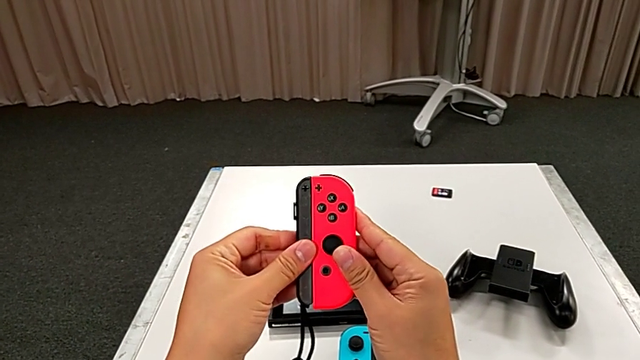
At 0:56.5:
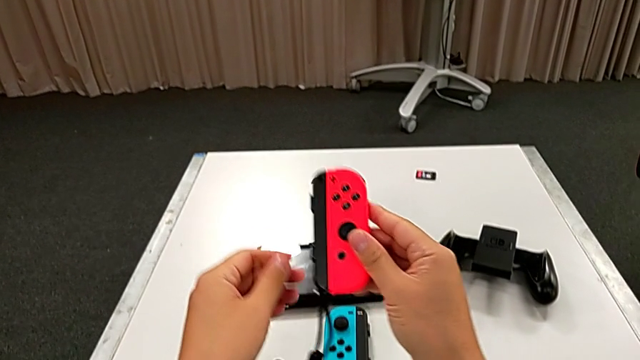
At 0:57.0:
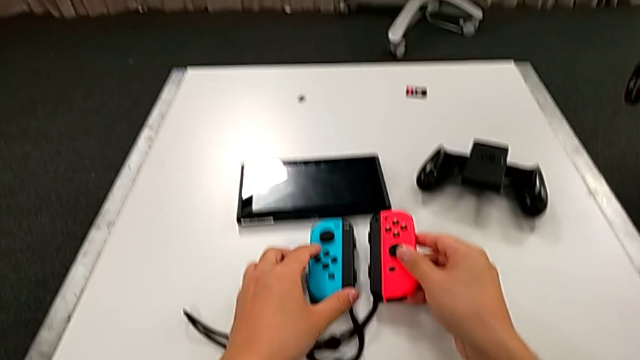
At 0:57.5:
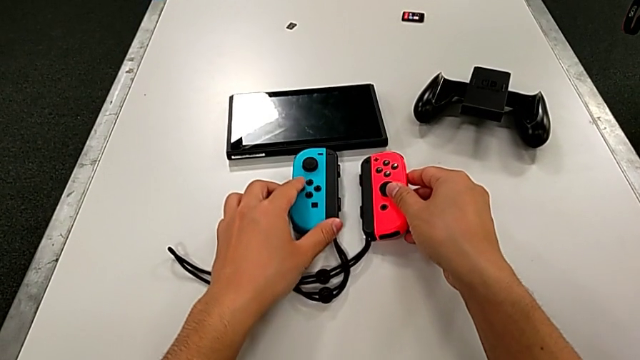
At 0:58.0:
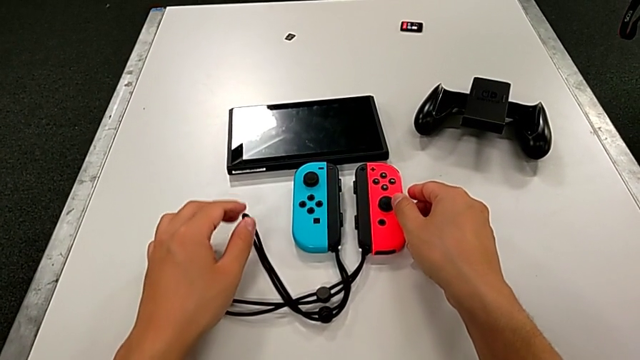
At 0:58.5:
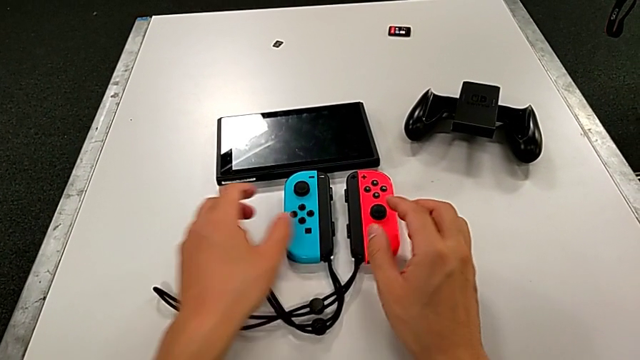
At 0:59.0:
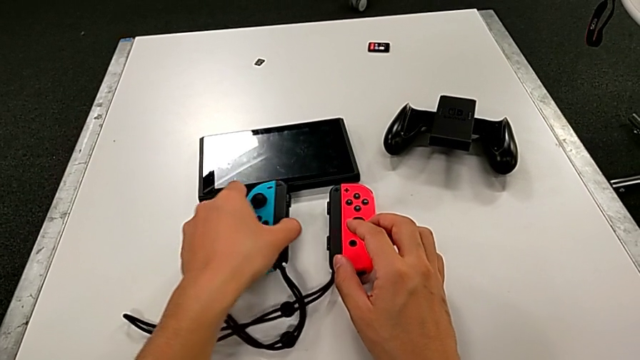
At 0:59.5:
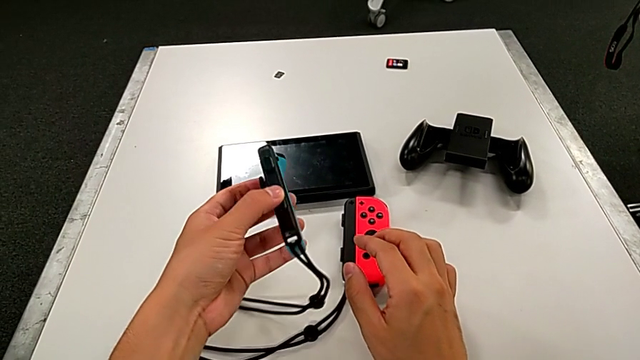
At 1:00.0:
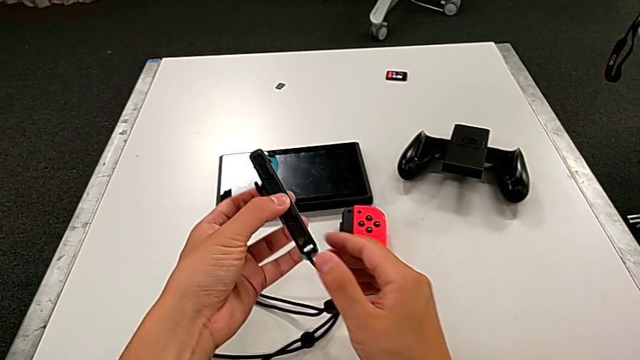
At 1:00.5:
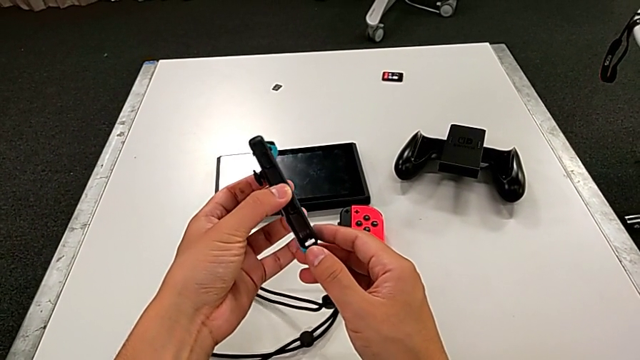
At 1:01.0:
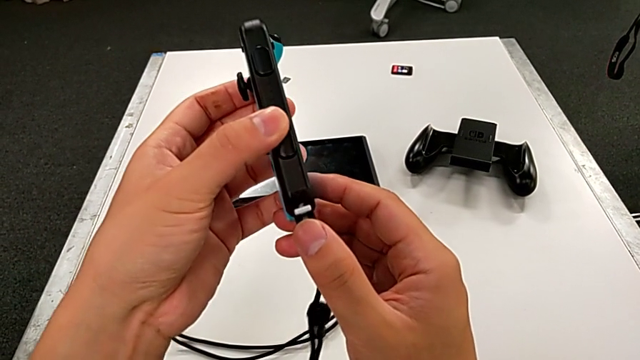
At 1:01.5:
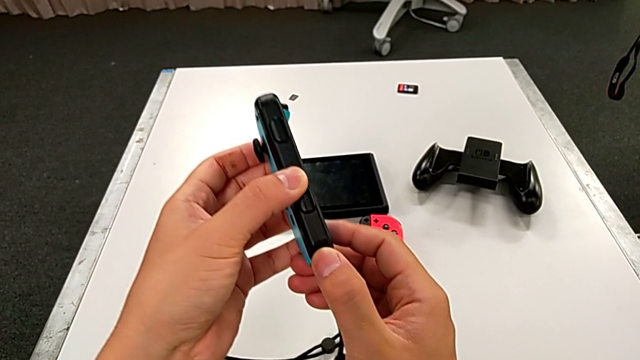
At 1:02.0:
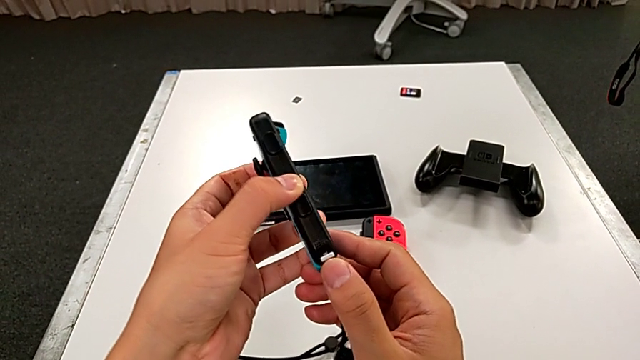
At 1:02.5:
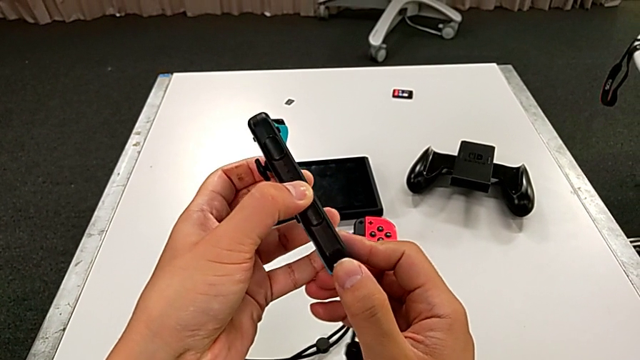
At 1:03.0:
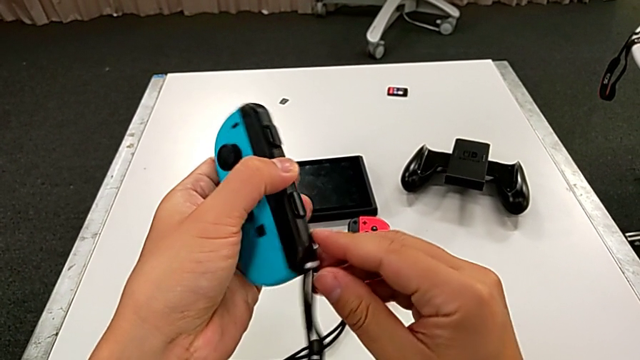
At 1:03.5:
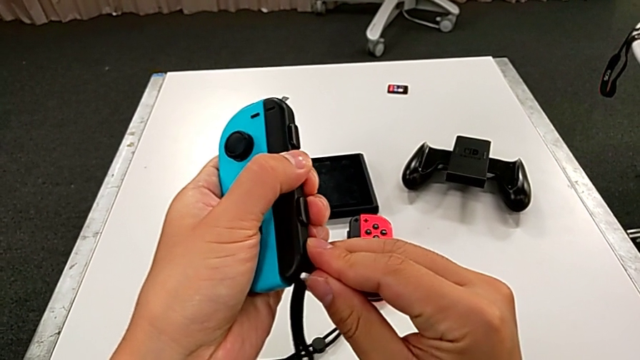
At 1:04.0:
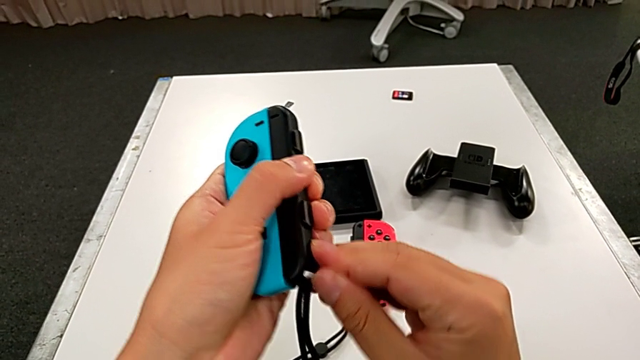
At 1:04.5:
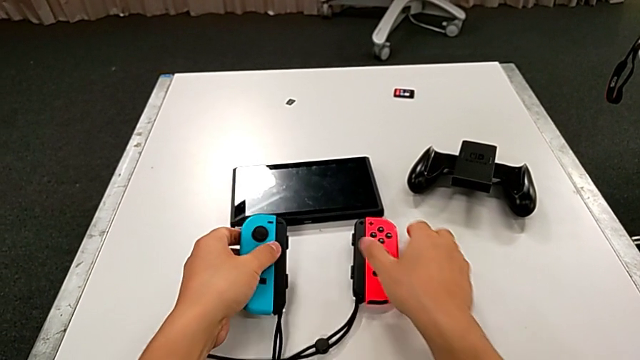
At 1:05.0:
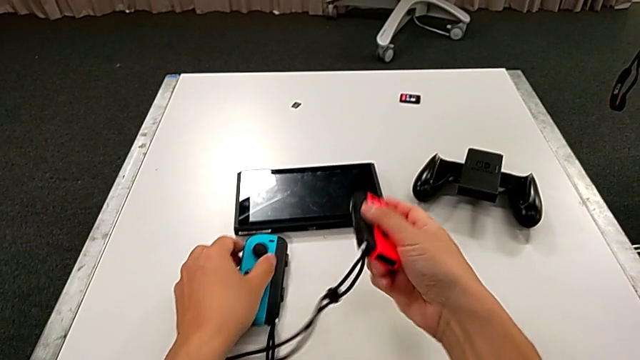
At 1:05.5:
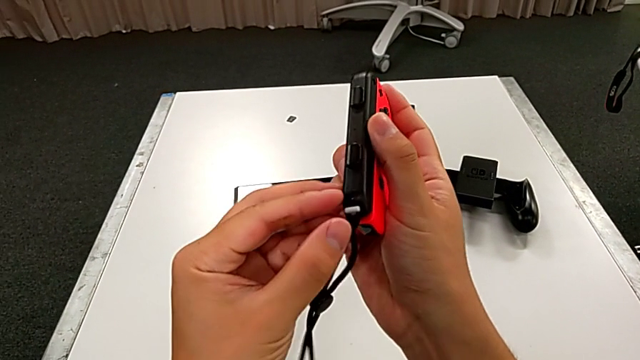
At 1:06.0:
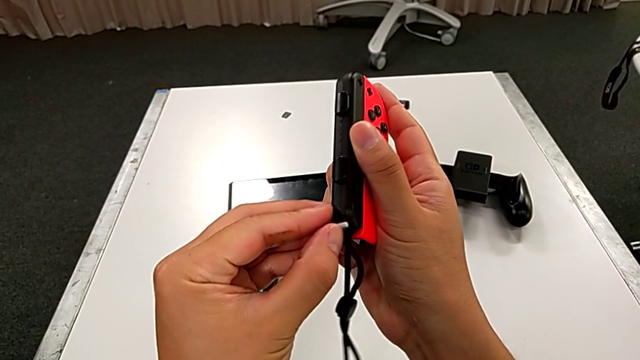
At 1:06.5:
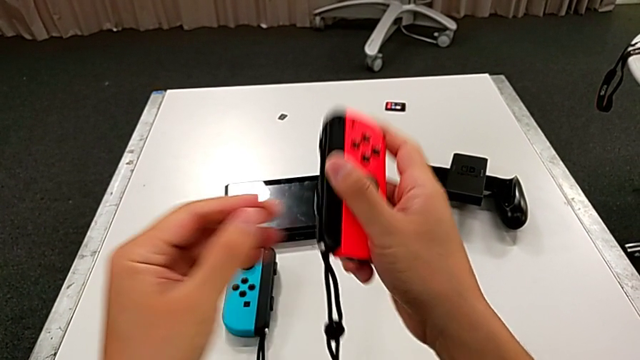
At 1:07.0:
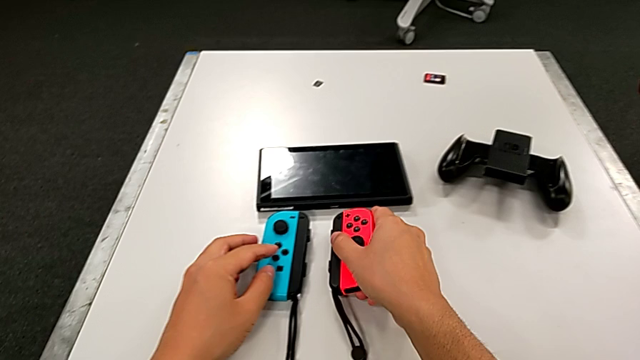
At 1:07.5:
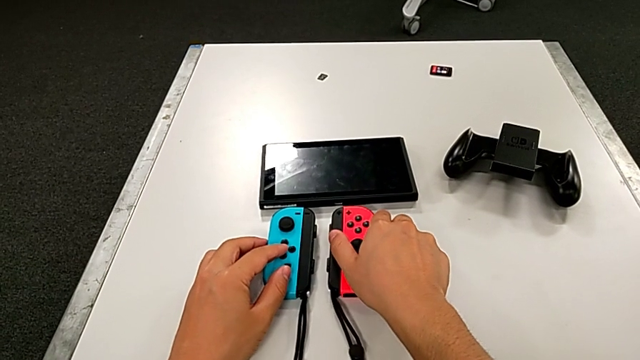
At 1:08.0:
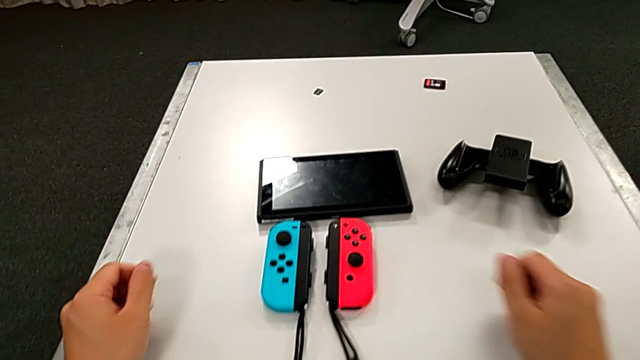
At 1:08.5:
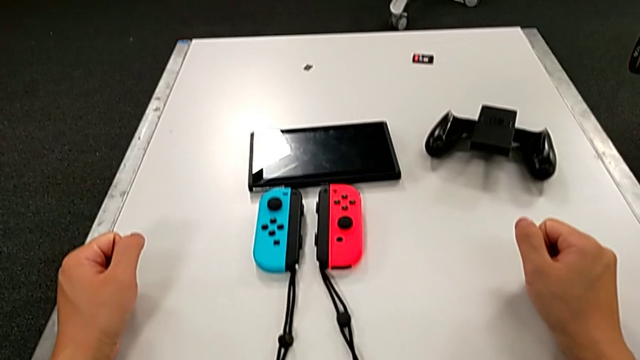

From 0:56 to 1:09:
The camera wearer is changing the Joy-Con comfort grip mode to individual Joy-Con controllers. They place the red Joy-Con controller, grab the blue Joy-Con controller, lift it, push the Joy-Con strap lock, place the blue Joy-Con controller, grab the red Joy-Con controller, push the Joy-Con strap lock and place the red Joy-Con controller.

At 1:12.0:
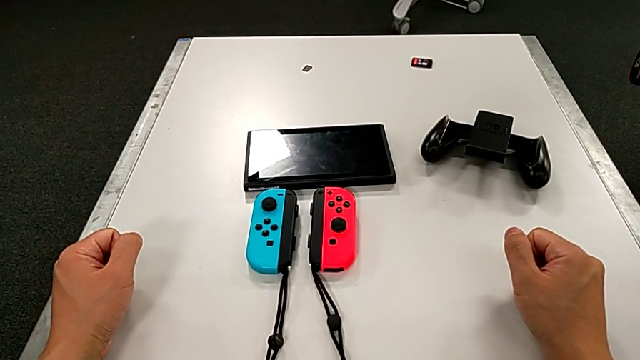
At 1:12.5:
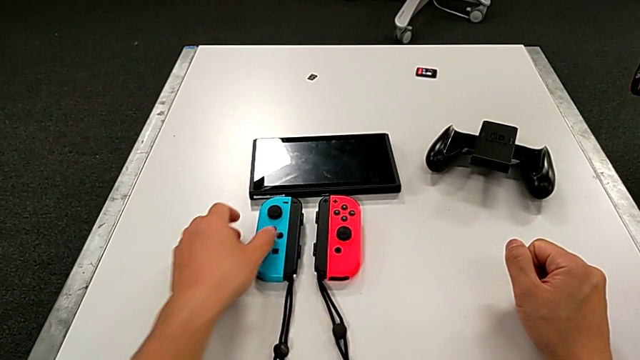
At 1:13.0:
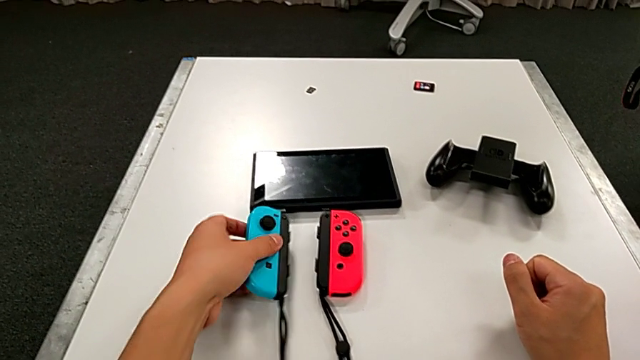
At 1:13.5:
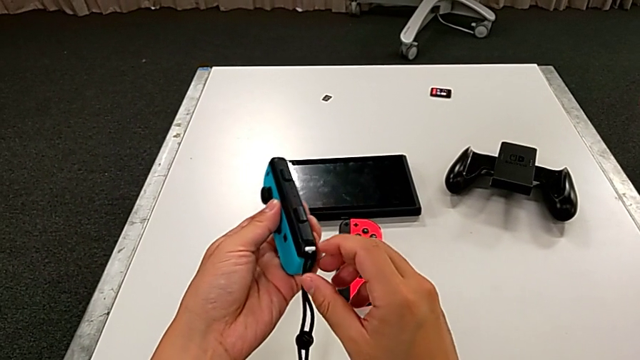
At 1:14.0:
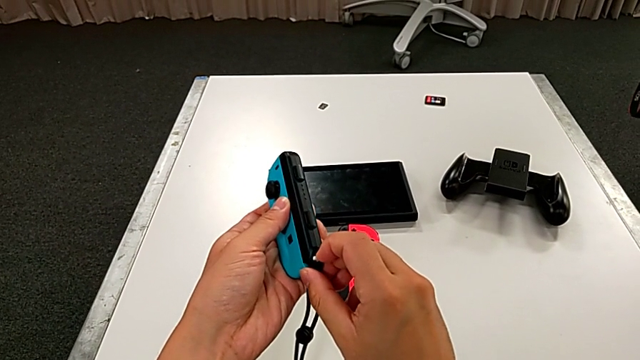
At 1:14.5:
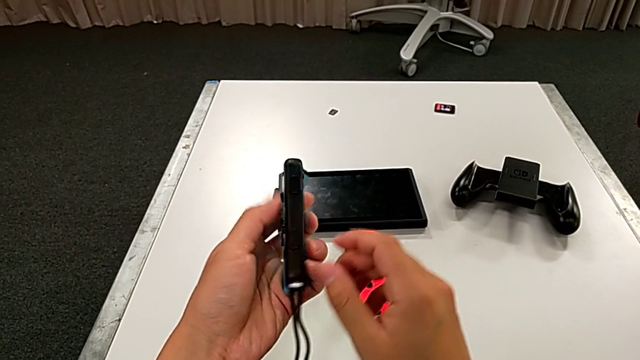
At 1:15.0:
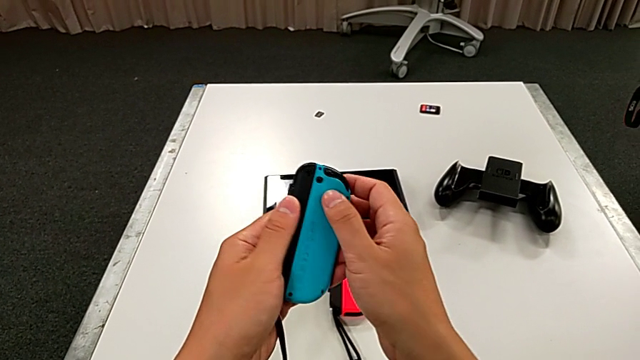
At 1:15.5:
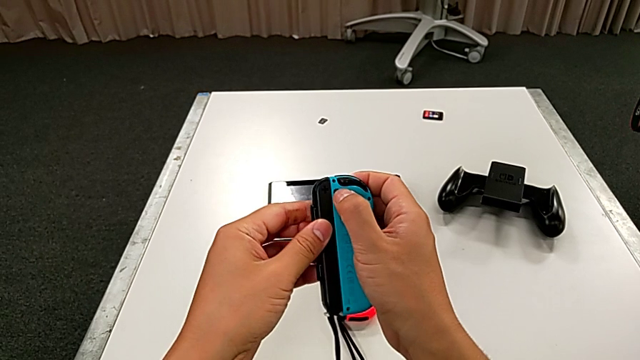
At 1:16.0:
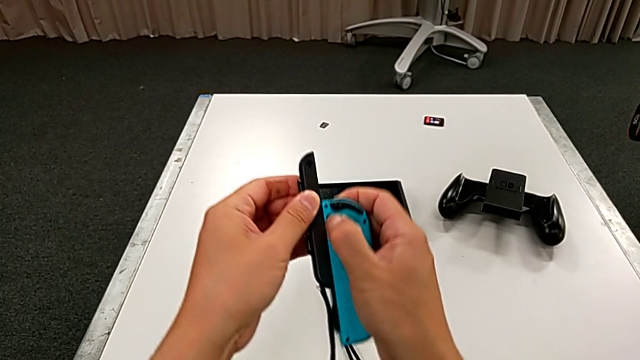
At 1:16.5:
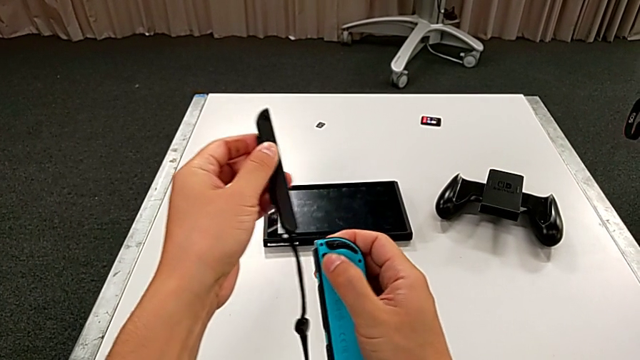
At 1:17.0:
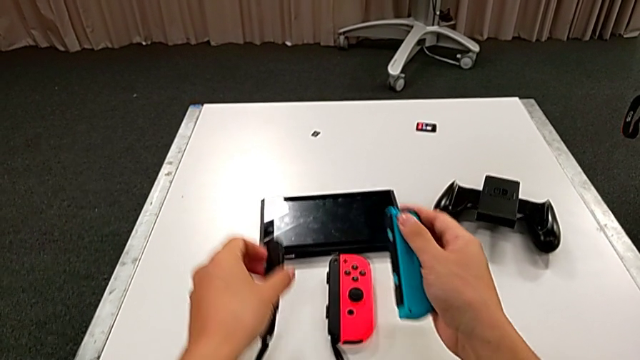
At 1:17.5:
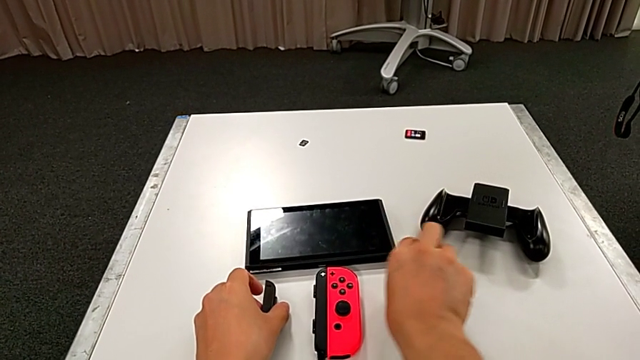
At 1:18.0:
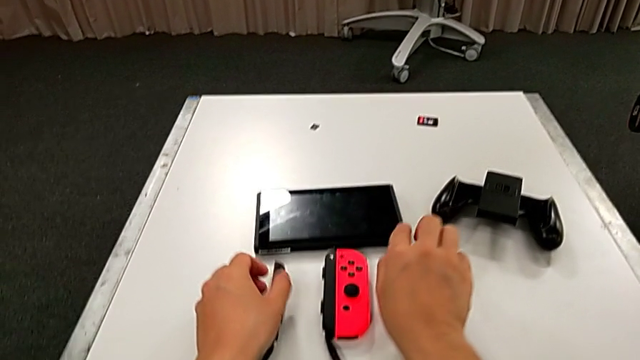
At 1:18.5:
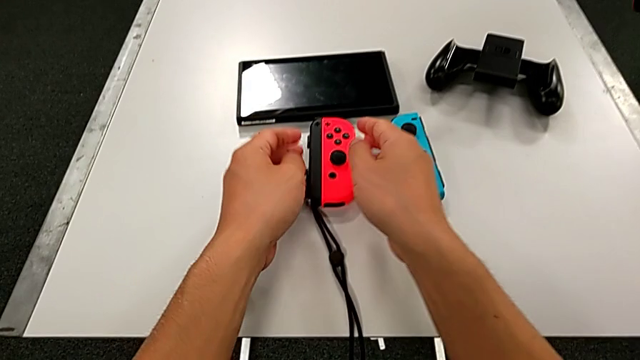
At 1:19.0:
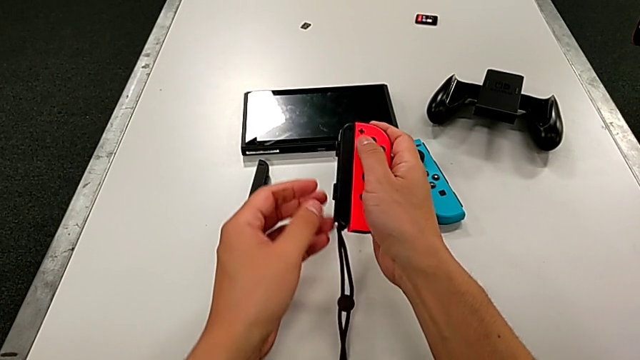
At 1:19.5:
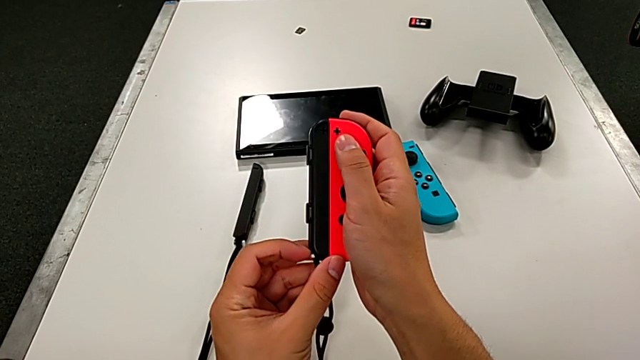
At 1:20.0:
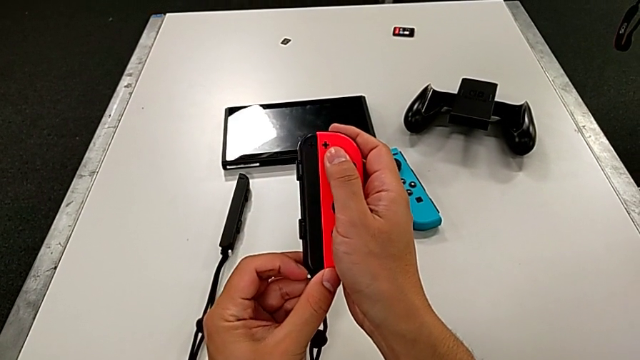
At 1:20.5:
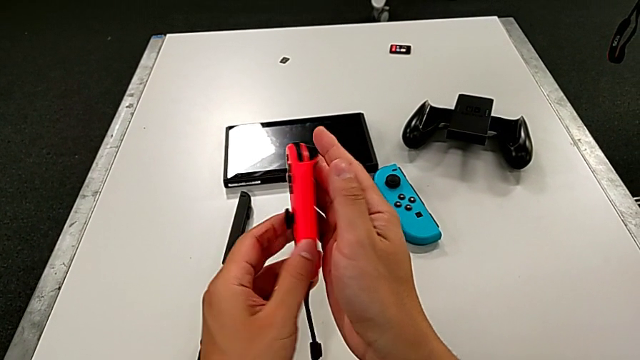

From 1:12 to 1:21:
The camera wearer is assembling the Joy-Cons into the Nintendo Switch again. They grab the blue Joy-Con controller, lift it, rotate it, disassemble it, place the Joy-Con strap, drop the blue Joy-Con controller, lift the red Joy-Con controller, pull the Joy-Con strap lock and rotate the red Joy-Con controller.
